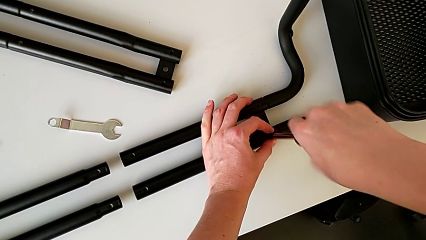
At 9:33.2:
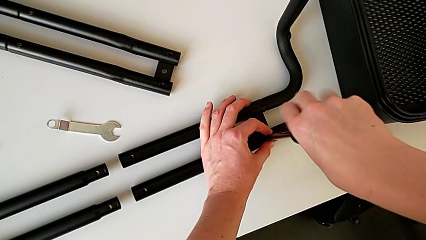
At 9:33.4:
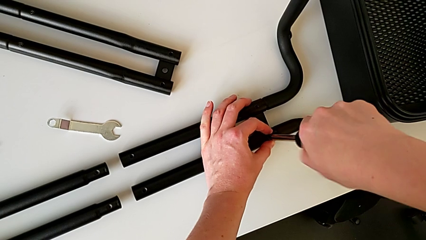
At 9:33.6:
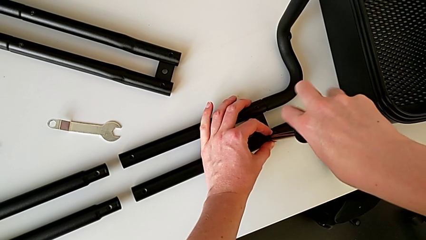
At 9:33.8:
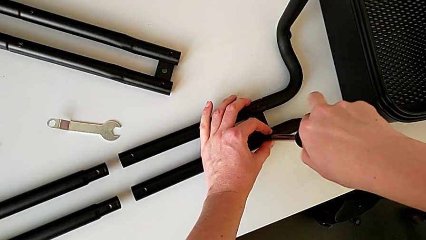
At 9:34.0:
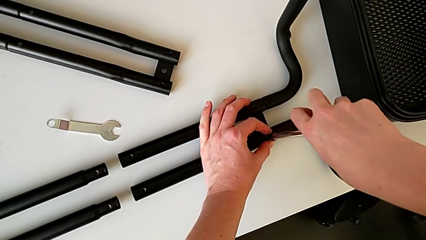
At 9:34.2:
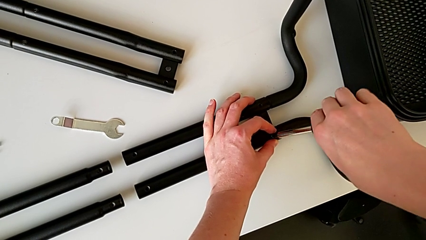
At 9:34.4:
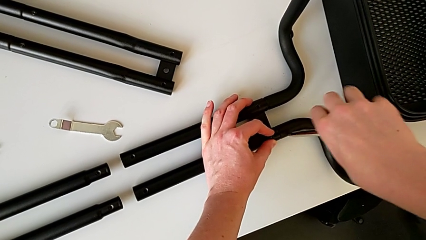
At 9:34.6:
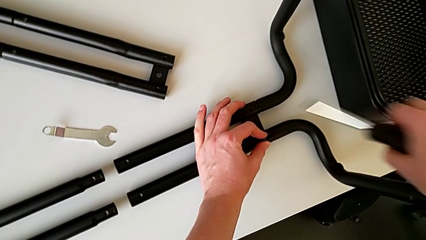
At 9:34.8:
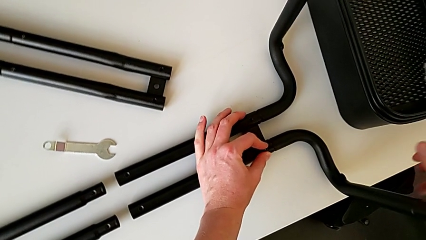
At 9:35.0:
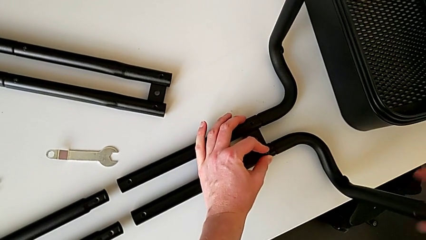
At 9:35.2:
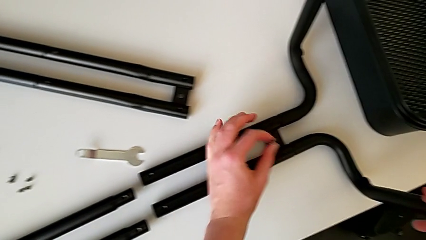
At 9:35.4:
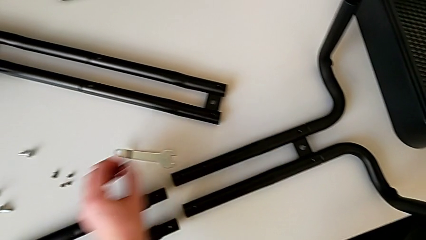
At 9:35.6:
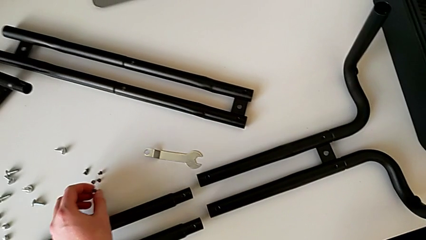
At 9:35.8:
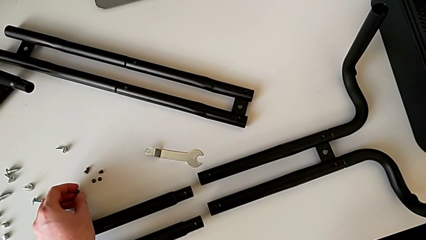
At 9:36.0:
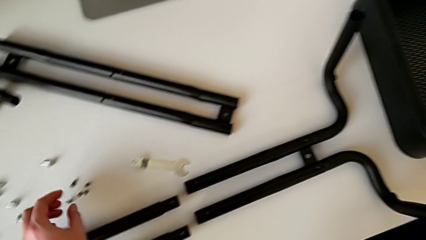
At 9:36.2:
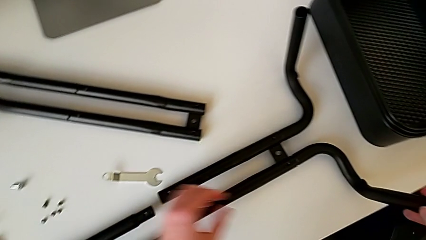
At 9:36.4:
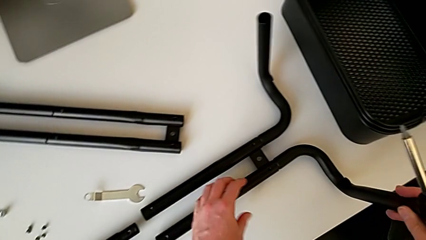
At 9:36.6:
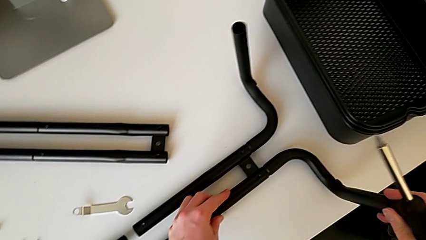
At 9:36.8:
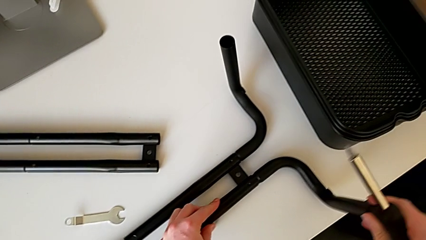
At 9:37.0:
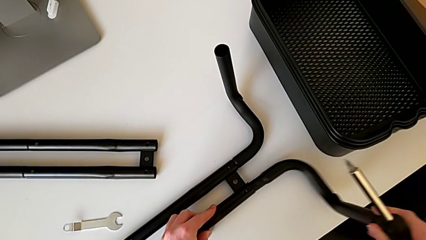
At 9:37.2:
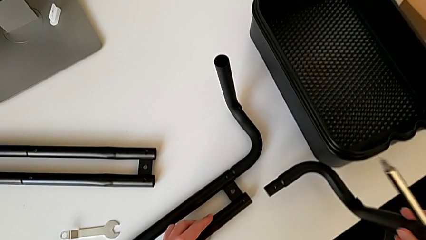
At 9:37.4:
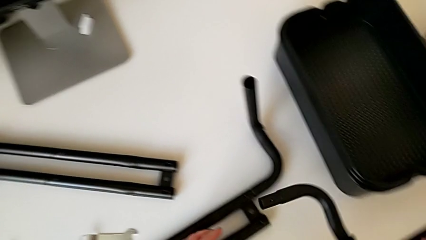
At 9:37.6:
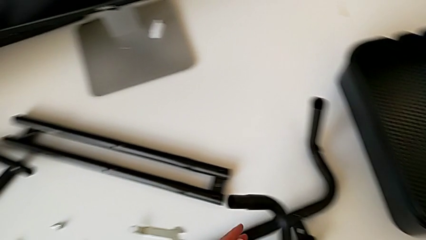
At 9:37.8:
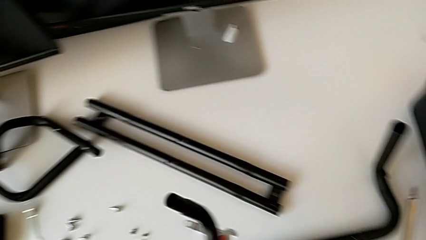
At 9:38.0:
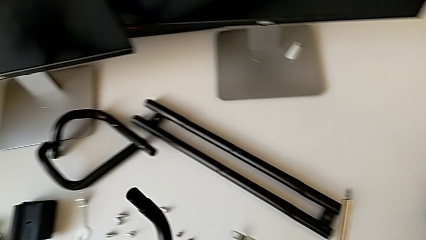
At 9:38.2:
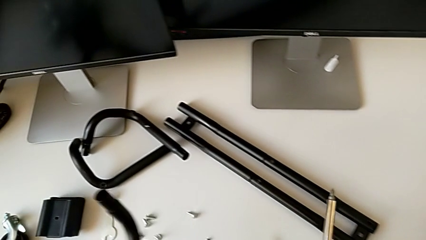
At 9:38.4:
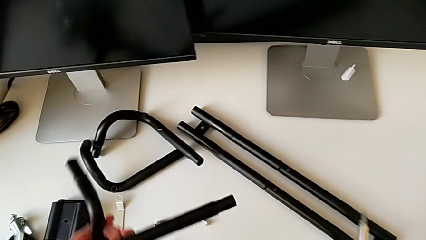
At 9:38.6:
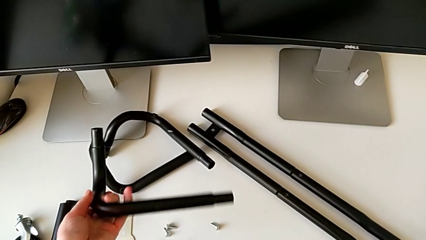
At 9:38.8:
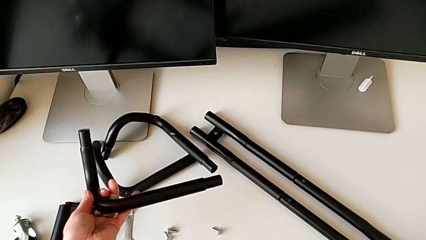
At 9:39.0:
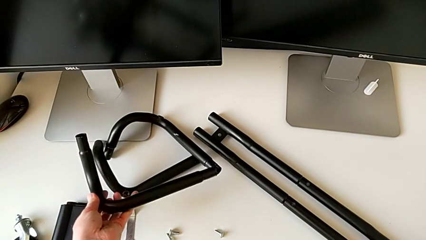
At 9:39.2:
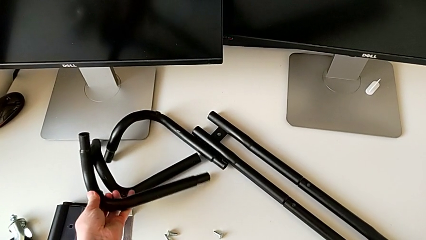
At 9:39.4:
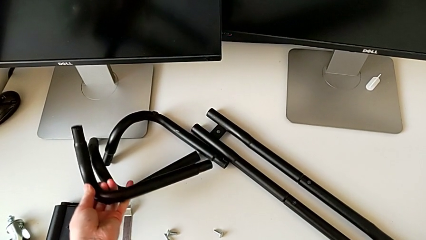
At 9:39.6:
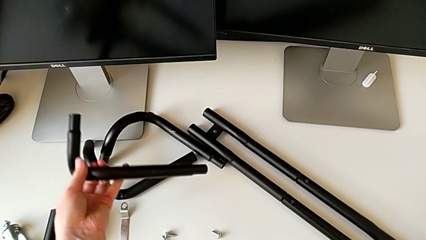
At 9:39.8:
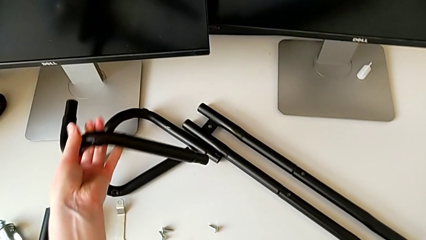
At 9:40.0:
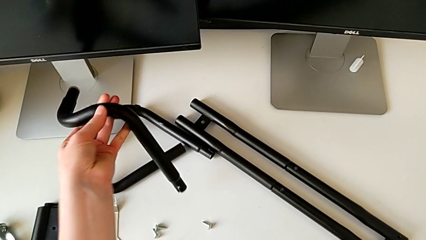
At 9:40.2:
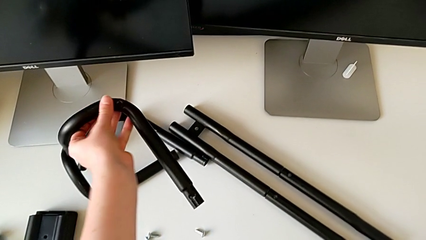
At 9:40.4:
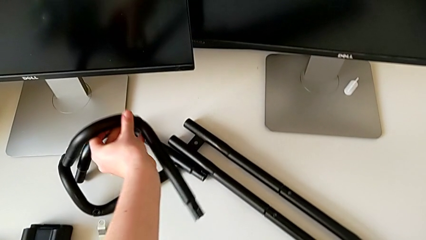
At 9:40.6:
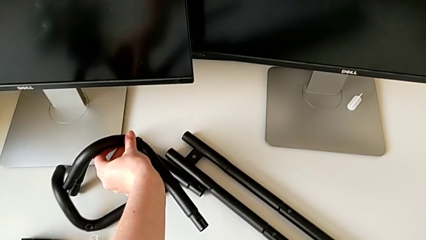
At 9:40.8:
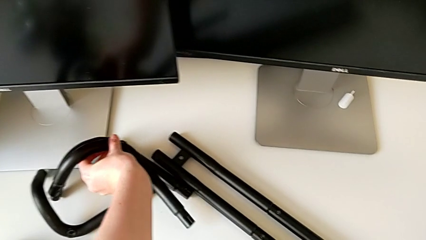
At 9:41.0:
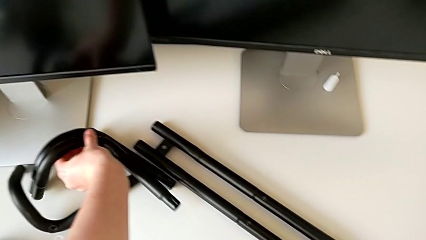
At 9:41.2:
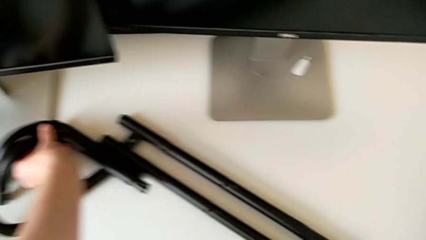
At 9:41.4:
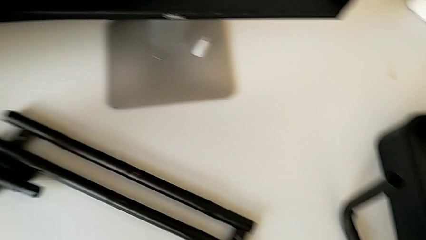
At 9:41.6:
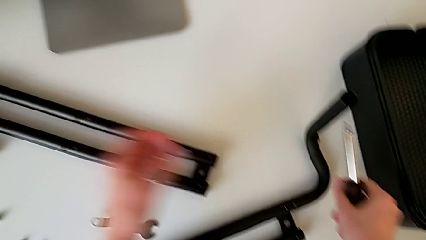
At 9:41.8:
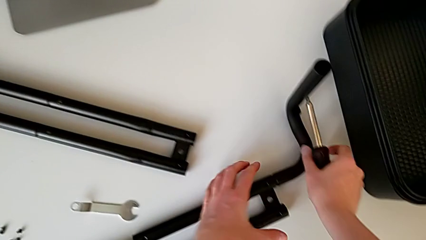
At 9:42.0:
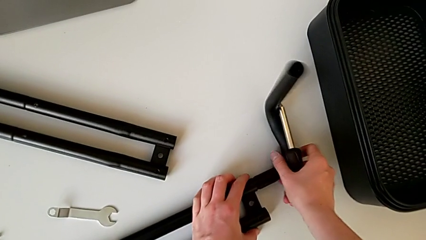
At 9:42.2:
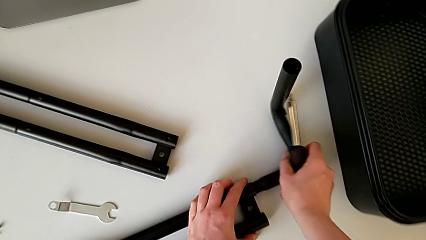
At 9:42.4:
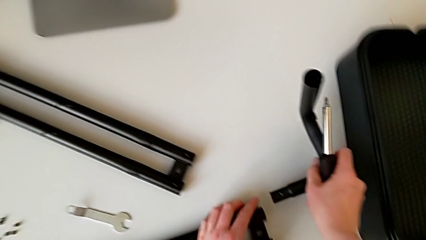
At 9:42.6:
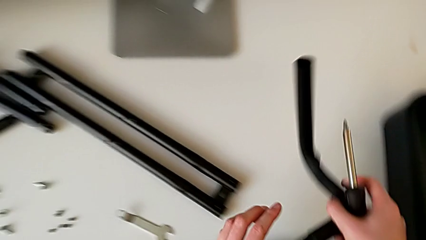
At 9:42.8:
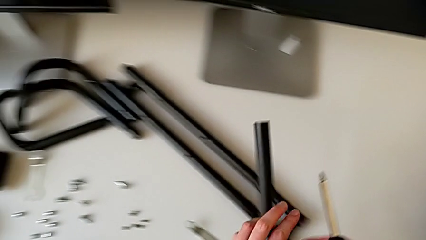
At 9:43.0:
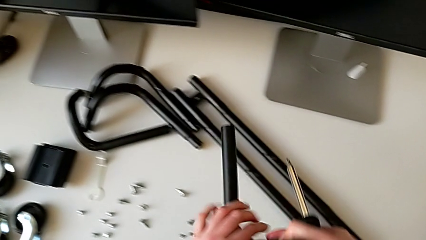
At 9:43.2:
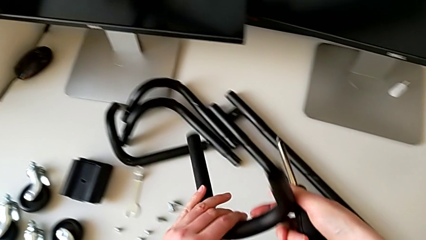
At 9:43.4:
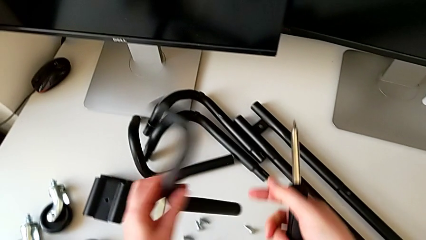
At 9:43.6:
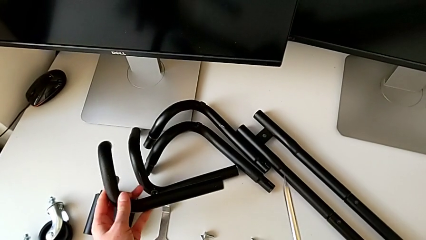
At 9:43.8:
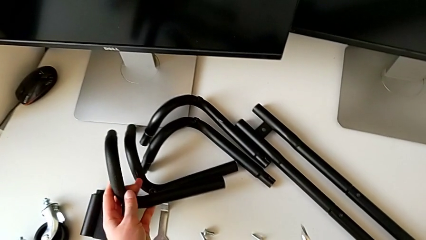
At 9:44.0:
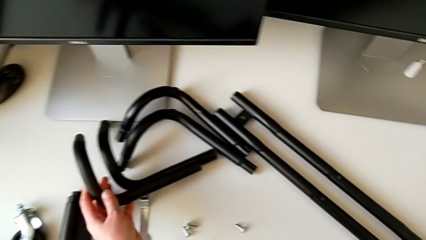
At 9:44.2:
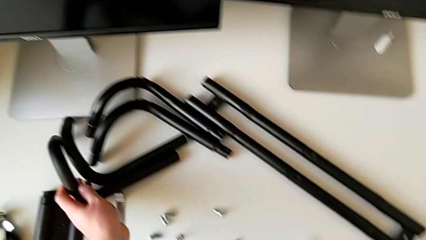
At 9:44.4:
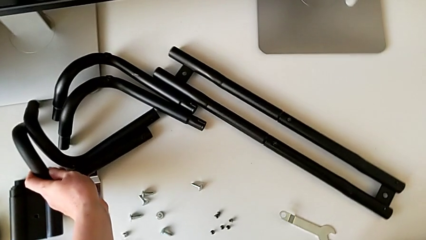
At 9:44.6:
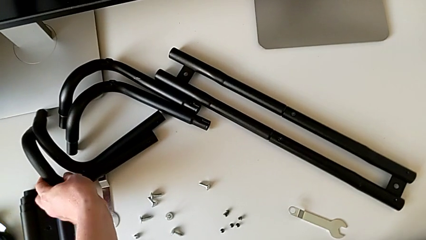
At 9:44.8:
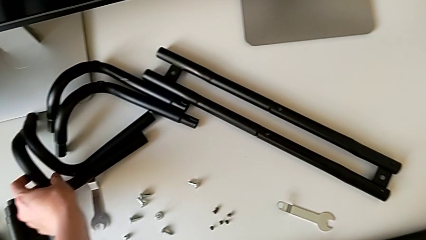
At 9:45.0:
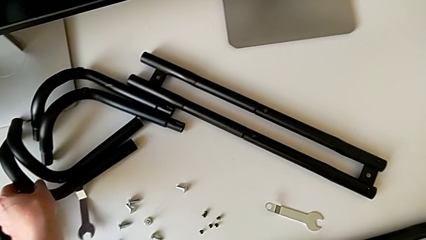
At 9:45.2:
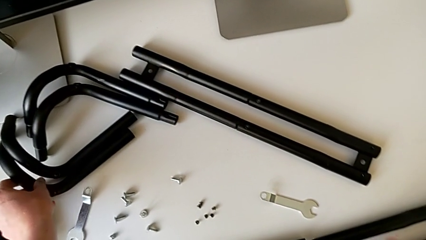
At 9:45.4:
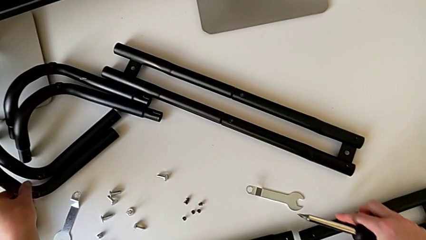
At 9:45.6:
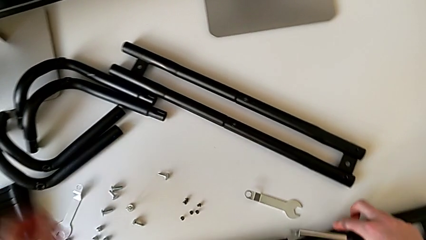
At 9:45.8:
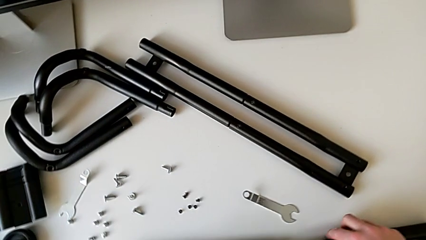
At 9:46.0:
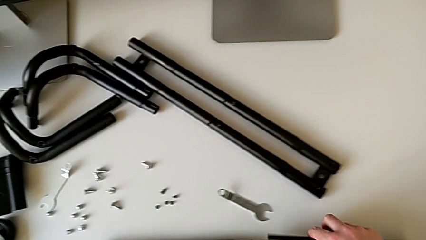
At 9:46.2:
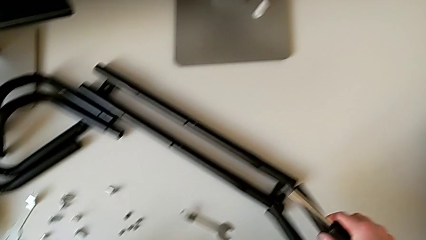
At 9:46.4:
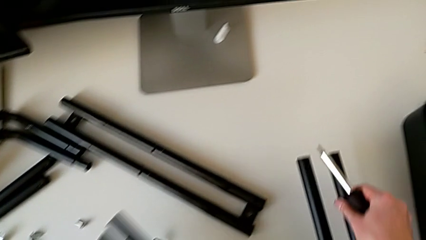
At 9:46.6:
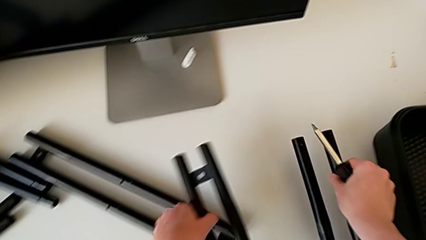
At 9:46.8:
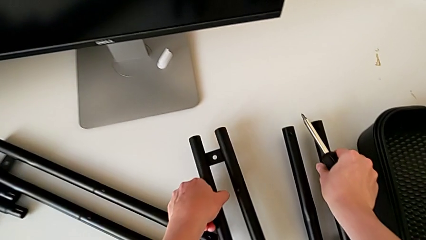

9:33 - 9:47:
The camera wearer is disassembling the half frame. They unscrew the sixth leg, place the sixth screw, disassemble the half frame, place the half frame, withdraw the half frame, place the half frame and place the leg.

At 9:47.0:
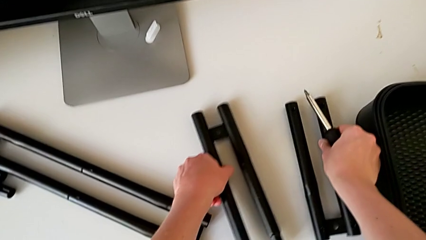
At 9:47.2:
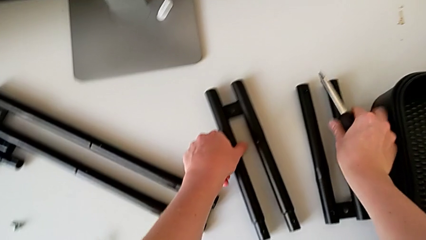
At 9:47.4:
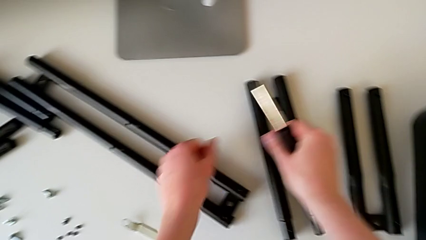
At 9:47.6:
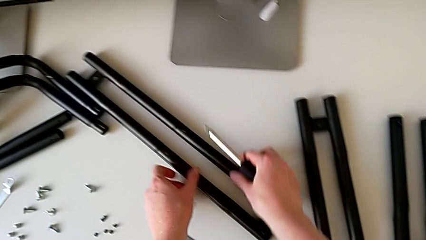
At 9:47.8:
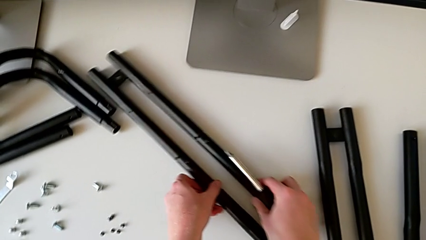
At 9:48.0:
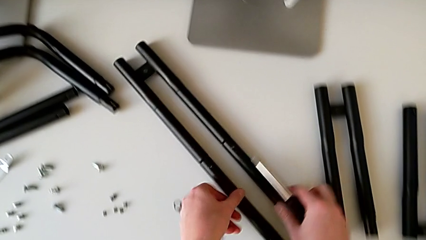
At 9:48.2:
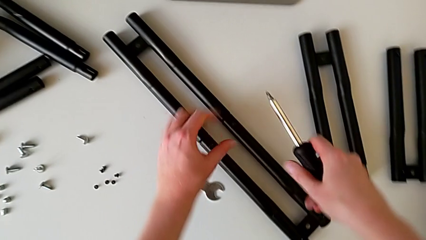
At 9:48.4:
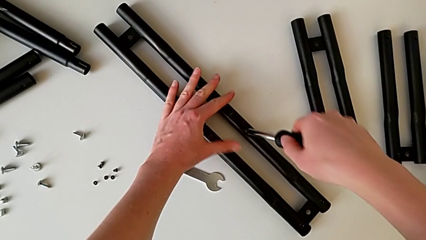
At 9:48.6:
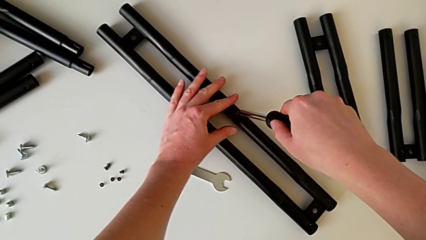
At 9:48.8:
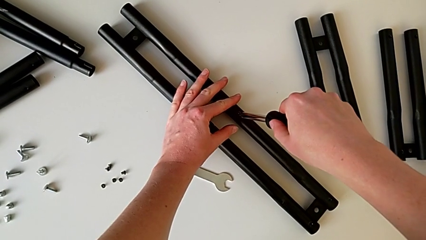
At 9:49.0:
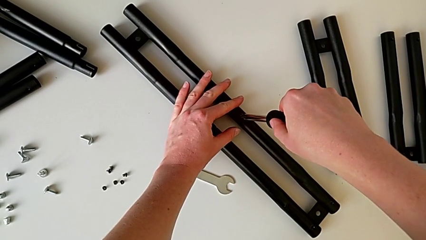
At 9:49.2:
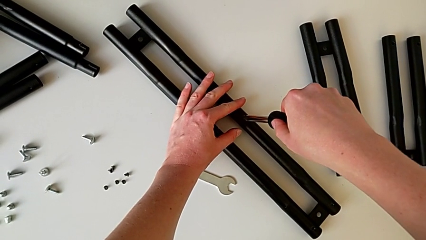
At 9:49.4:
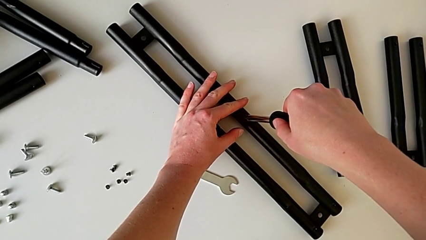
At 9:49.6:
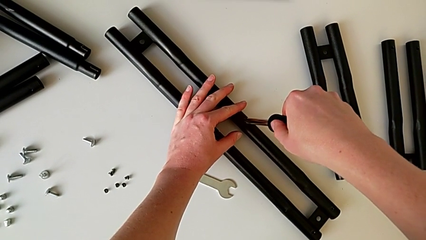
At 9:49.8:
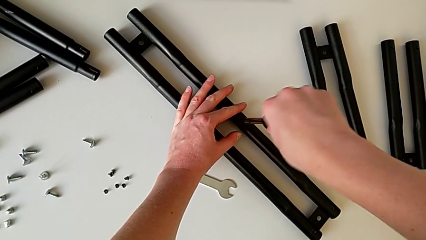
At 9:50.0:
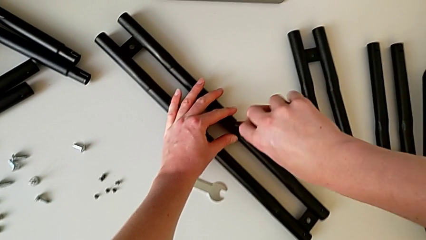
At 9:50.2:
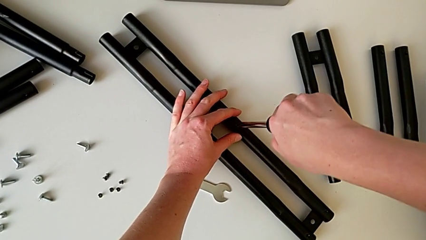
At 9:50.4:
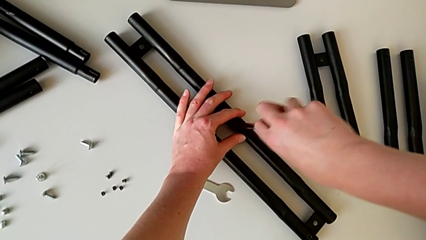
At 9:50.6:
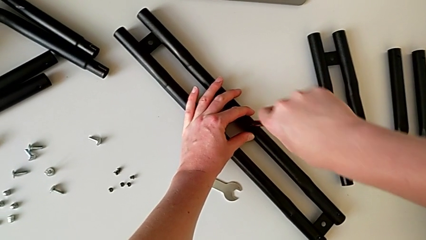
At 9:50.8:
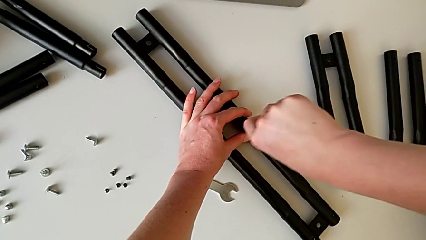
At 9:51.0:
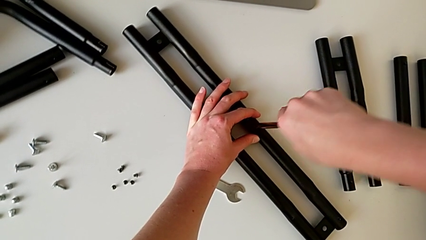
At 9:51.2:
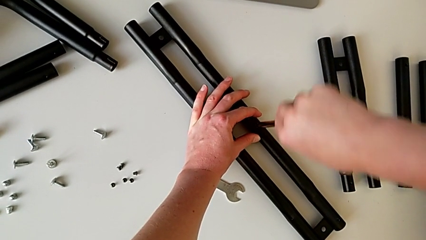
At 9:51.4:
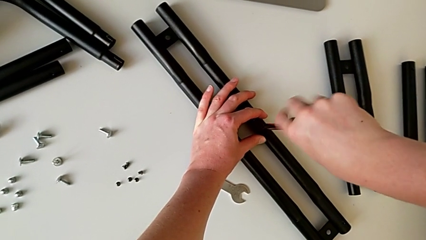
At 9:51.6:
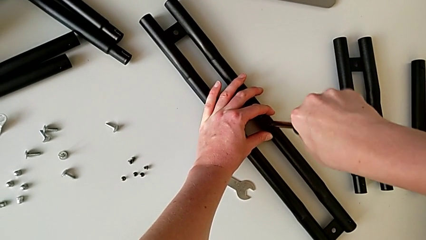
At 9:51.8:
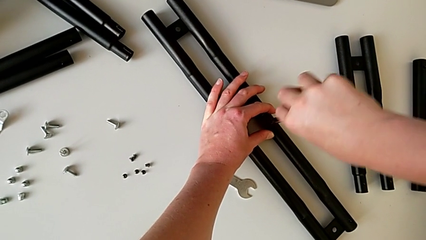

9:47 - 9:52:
The camera wearer is disassembling the black bars. They begin to unscrew the seventh leg.
